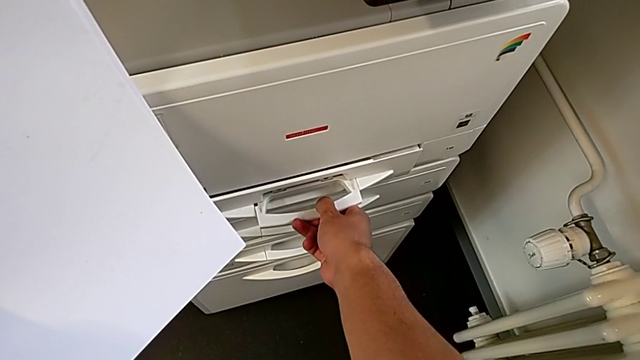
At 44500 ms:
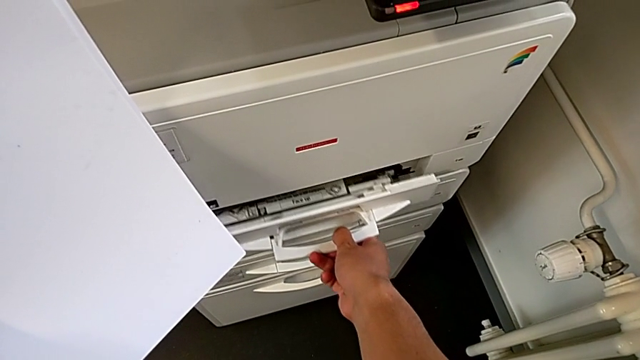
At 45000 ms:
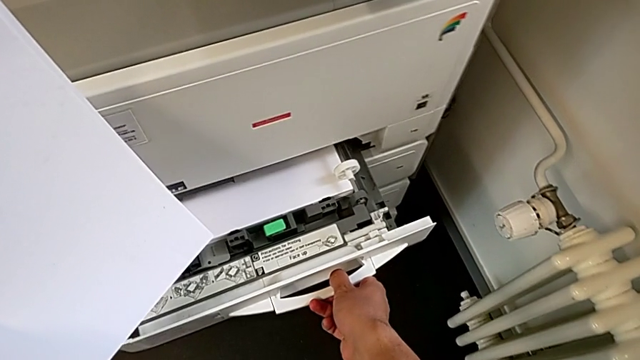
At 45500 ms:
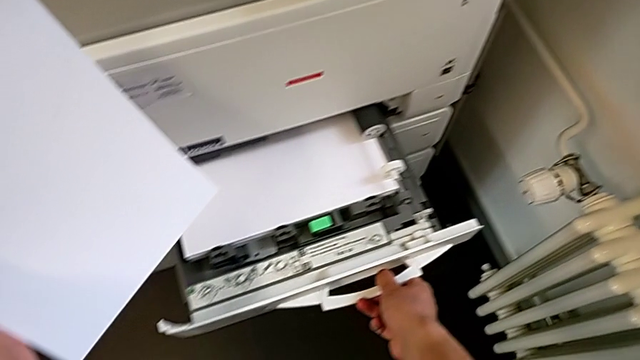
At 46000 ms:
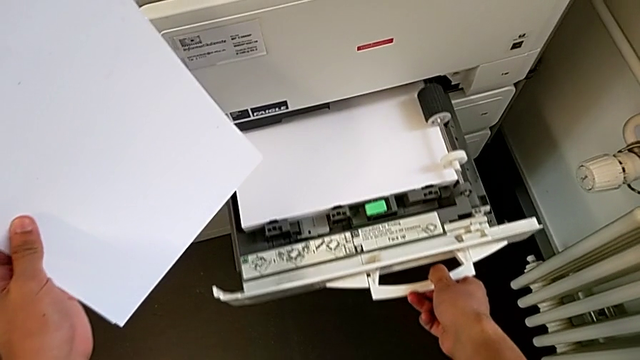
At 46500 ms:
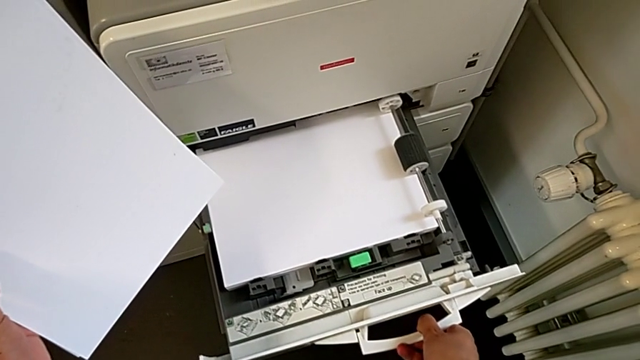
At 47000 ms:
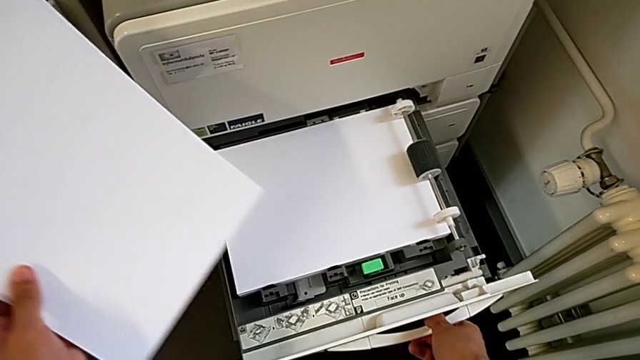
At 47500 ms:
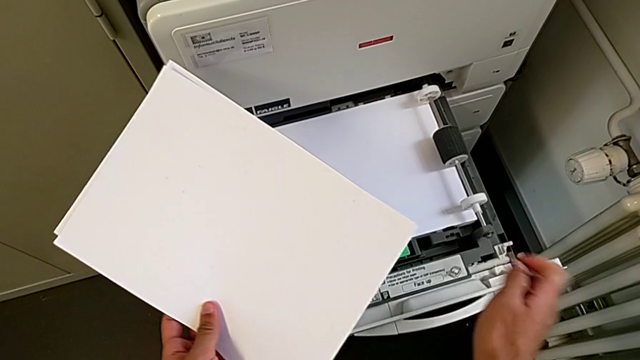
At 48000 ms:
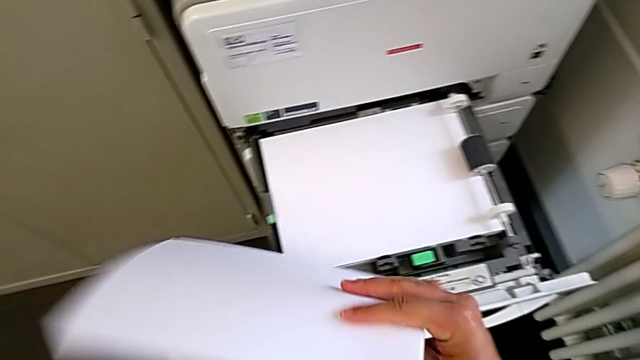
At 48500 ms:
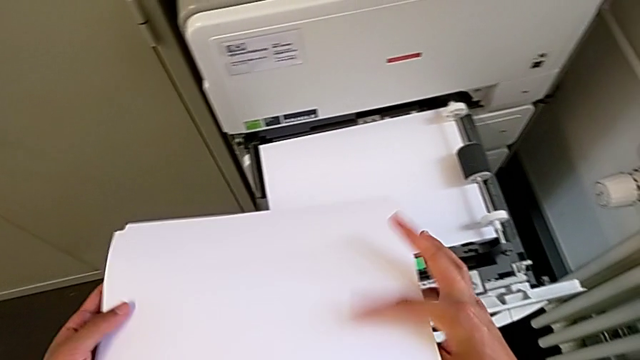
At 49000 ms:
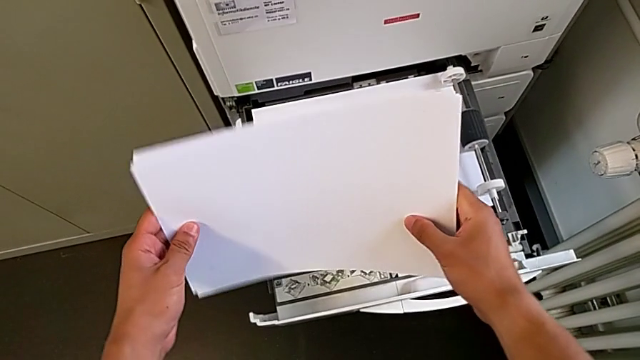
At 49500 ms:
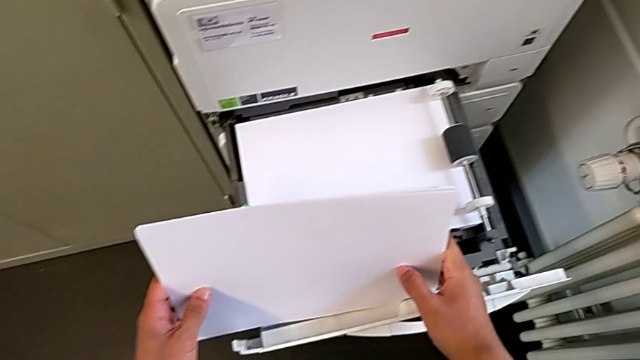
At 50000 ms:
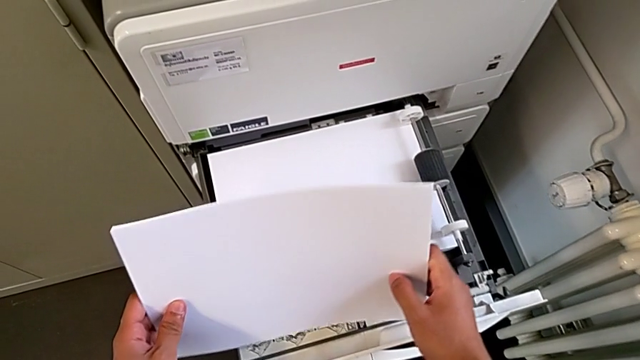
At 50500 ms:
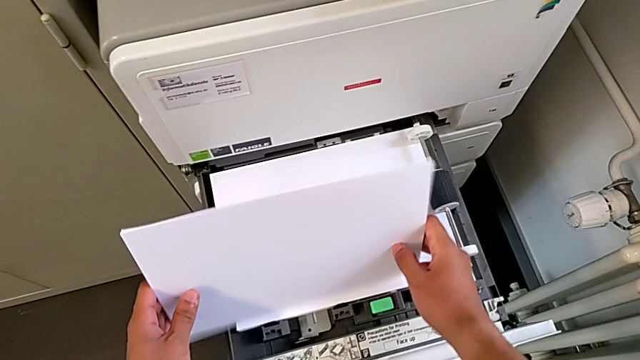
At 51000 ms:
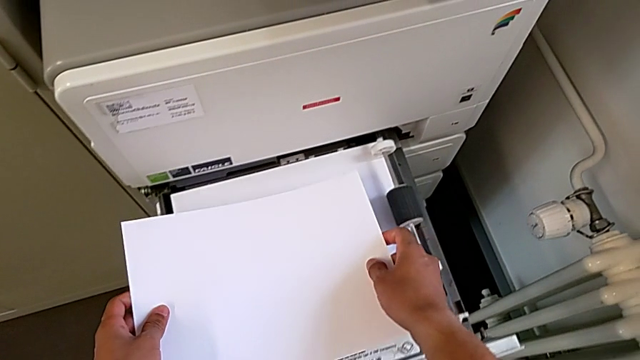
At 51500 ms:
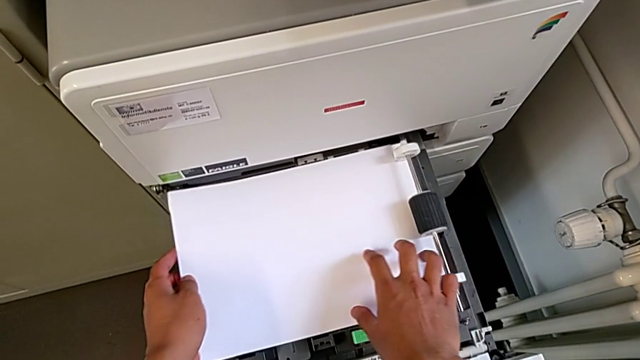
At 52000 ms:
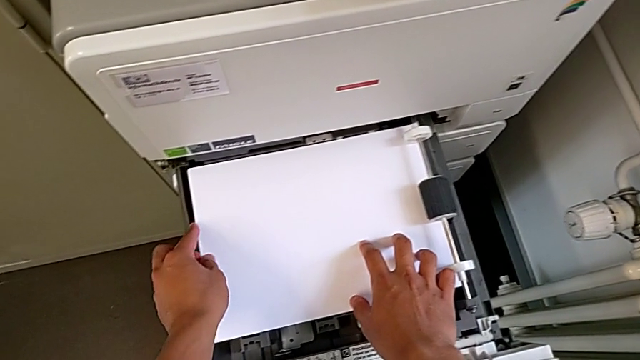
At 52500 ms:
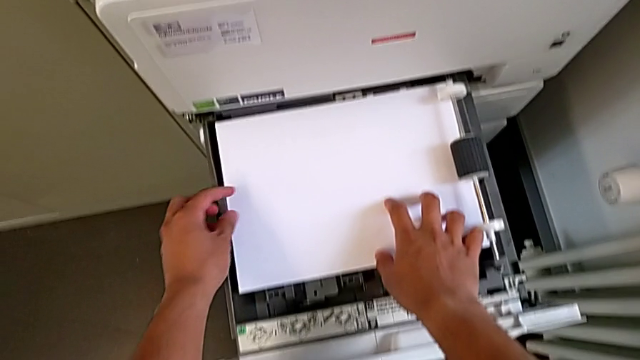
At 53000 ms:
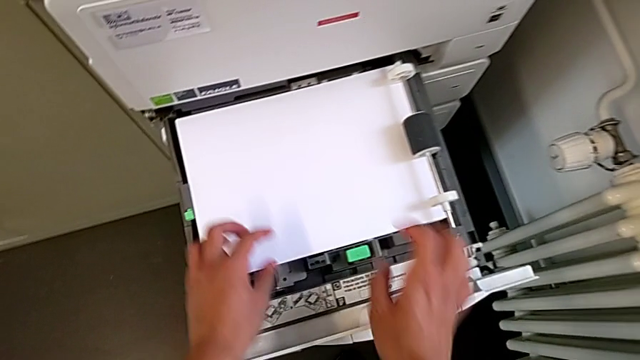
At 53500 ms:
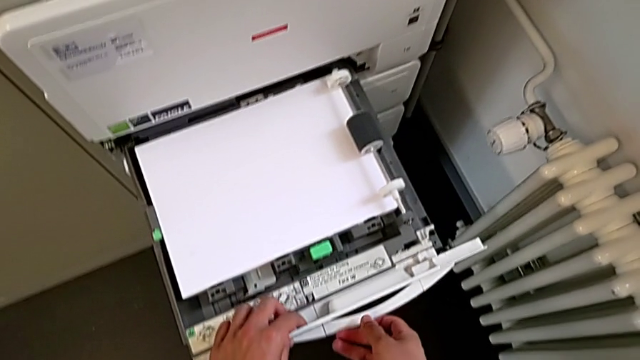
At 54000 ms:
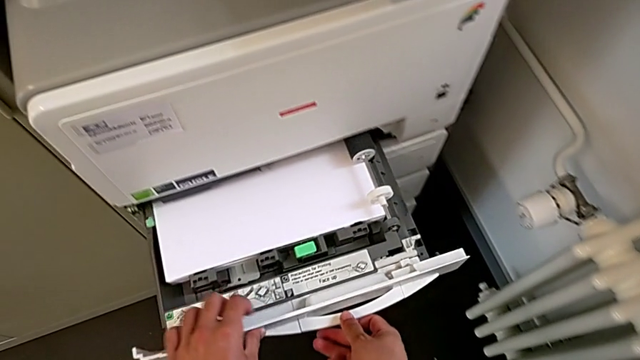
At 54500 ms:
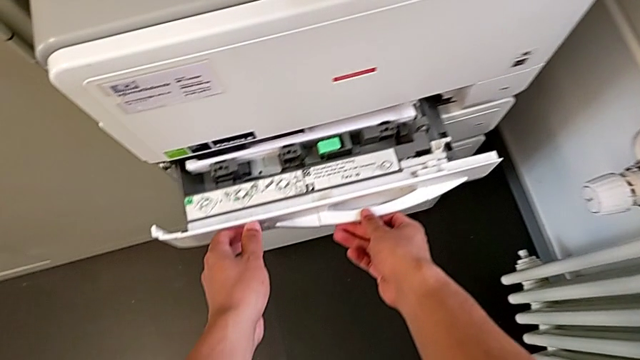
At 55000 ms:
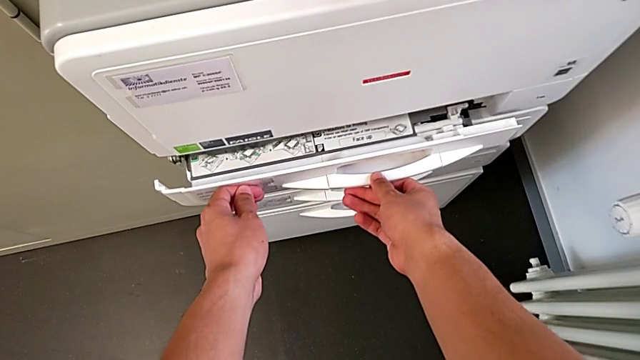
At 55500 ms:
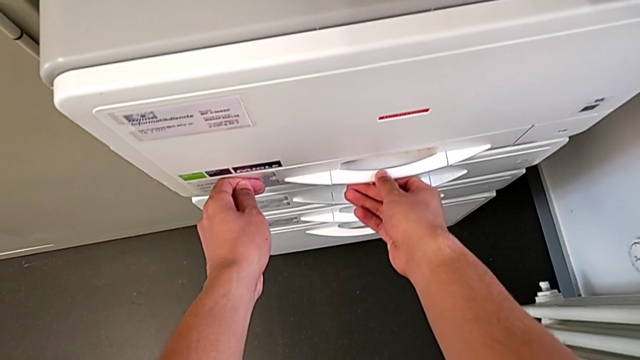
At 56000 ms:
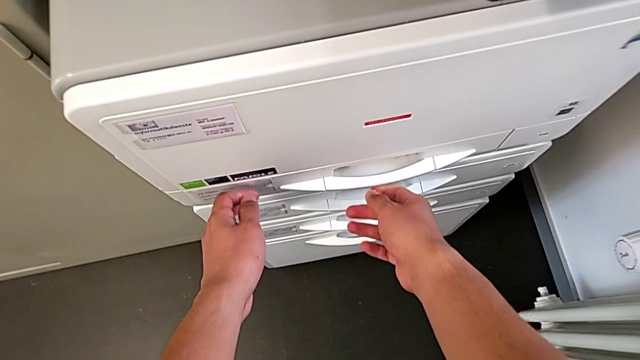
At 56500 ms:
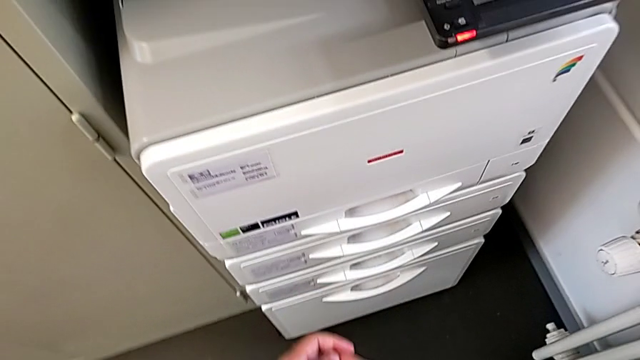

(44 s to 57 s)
The camera wearer is loading the paper stack into the paper tray. They open the paper tray, flip the paper stack, align it, insert it, align it and close the paper tray.

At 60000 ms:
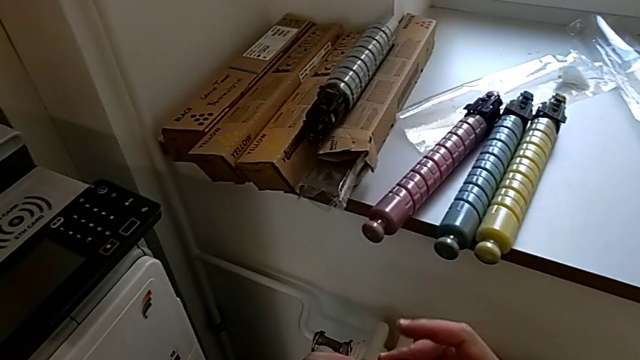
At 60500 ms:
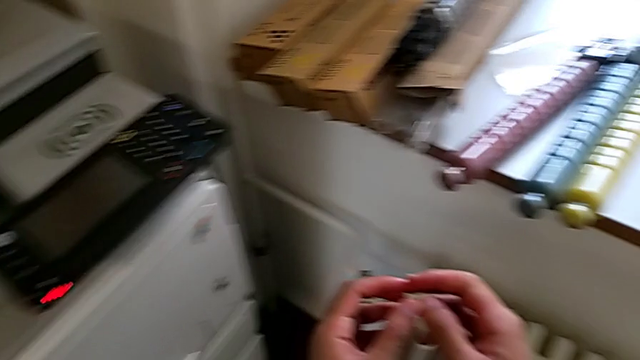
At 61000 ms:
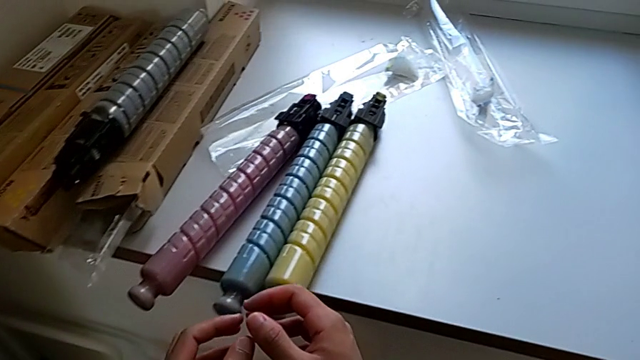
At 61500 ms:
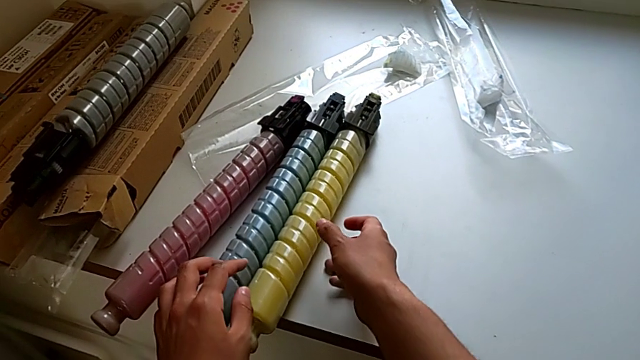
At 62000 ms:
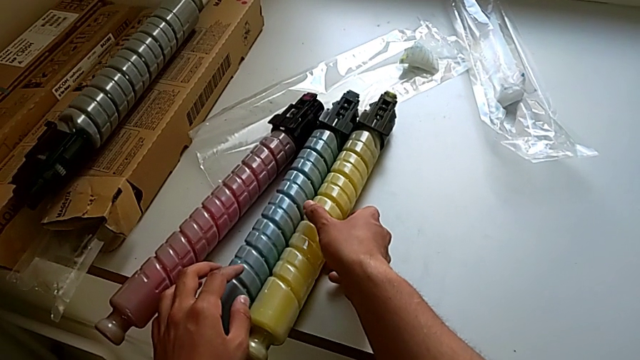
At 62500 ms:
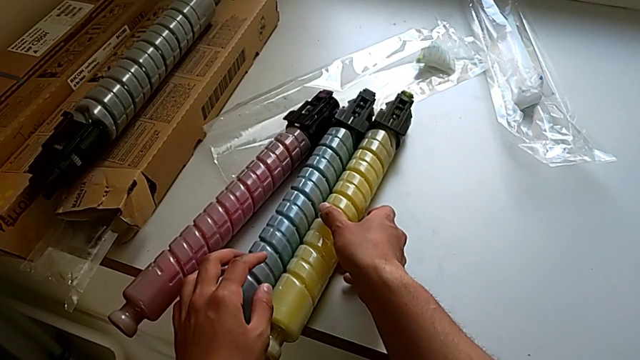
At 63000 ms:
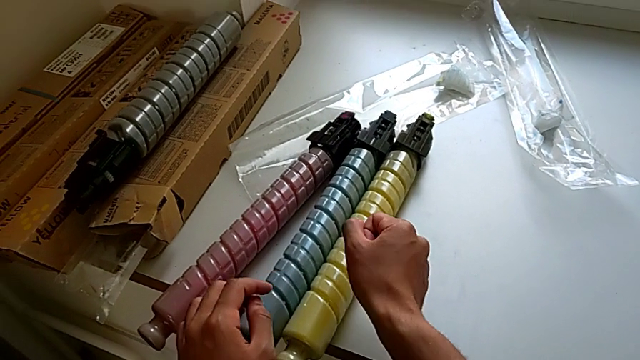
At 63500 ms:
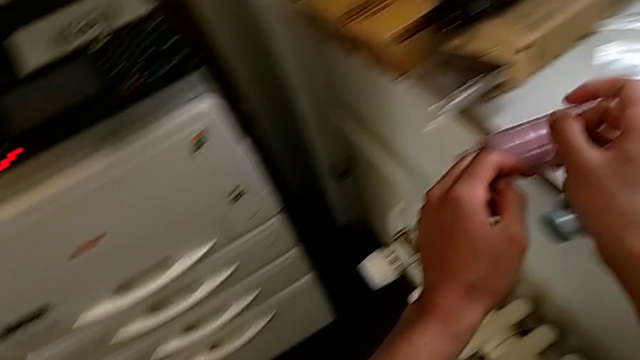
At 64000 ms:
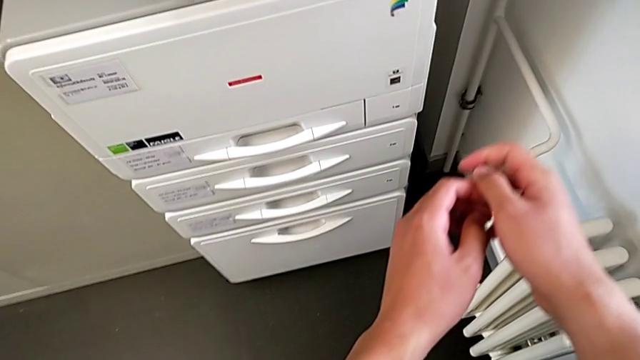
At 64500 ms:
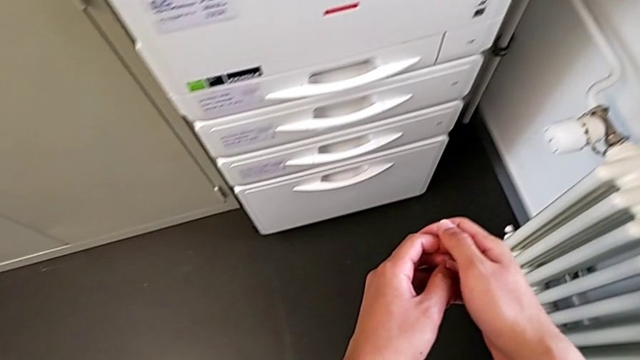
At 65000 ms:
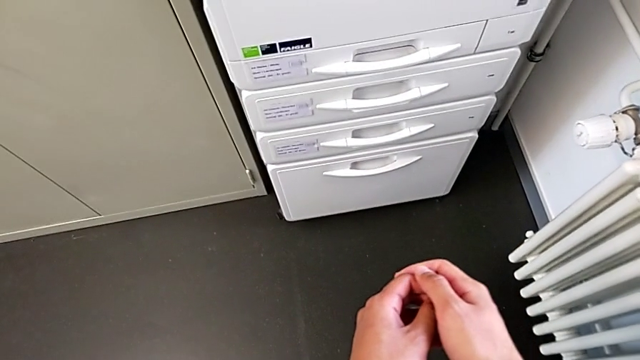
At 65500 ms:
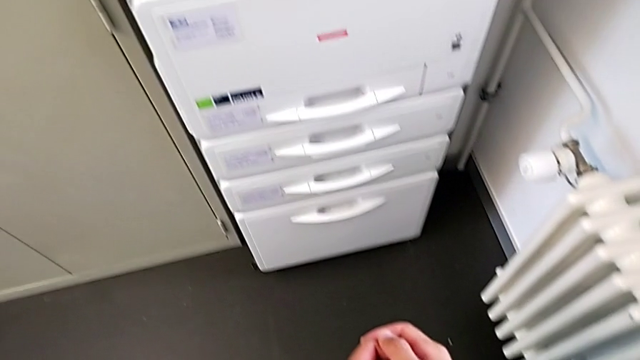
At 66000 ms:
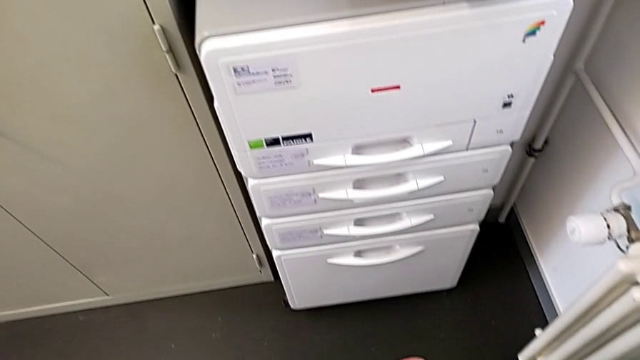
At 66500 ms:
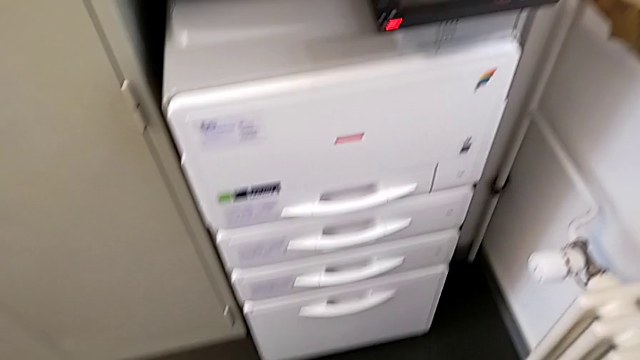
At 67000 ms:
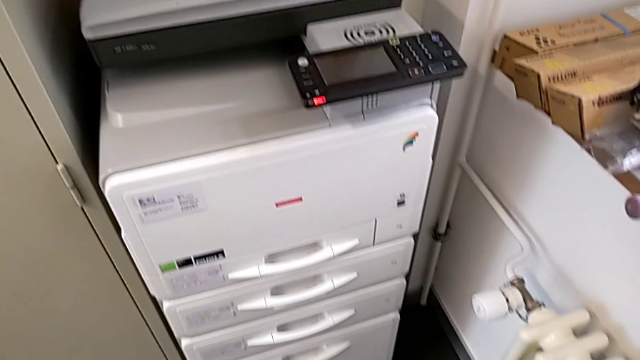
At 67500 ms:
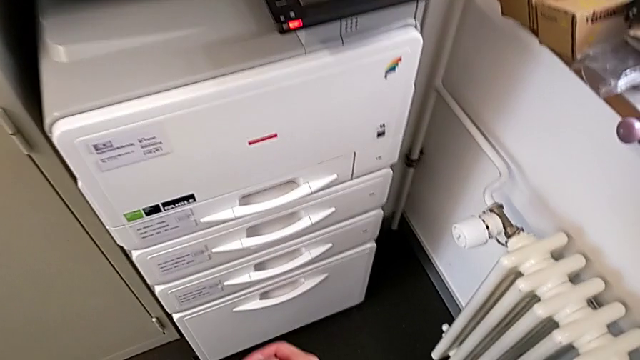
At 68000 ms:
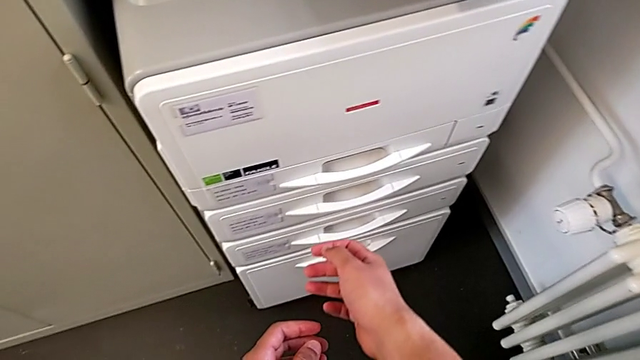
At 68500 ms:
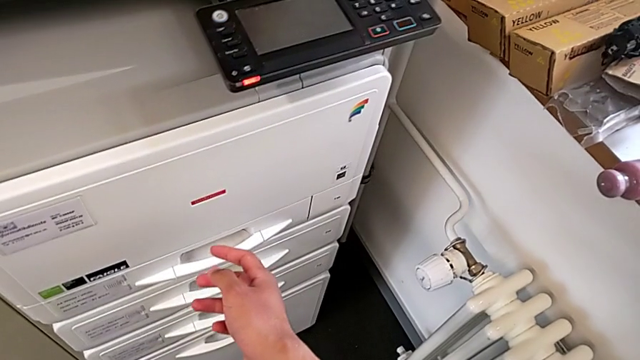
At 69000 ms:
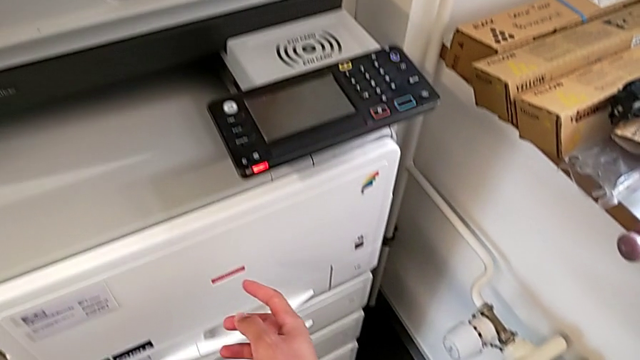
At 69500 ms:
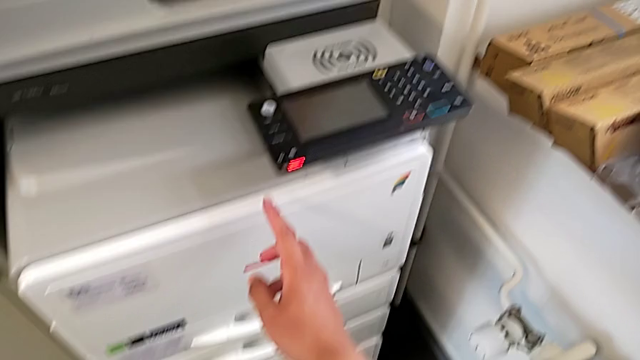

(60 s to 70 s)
The camera wearer is exchanging the ink cartridge. They wrongly approach the yellow ink cartridge.
